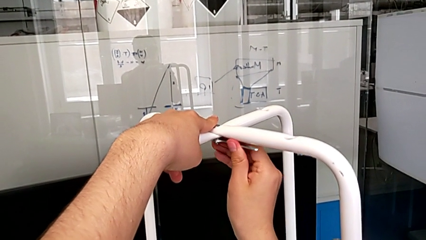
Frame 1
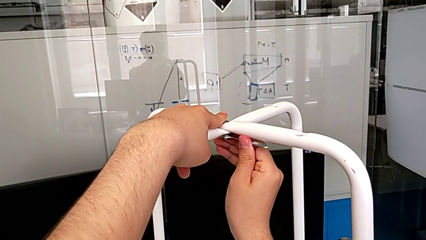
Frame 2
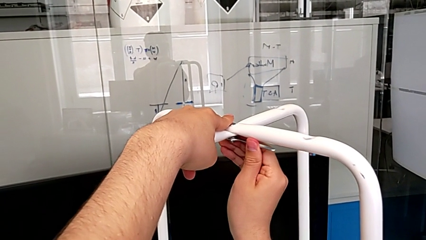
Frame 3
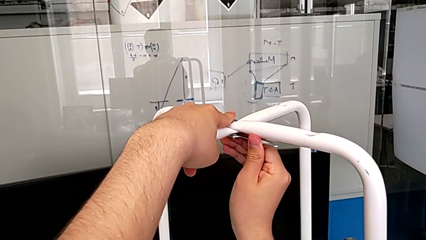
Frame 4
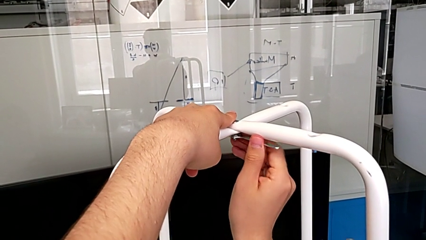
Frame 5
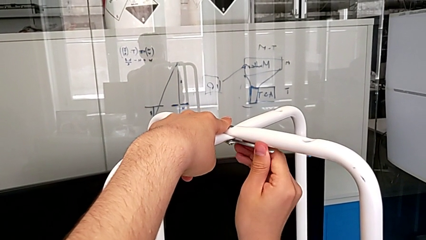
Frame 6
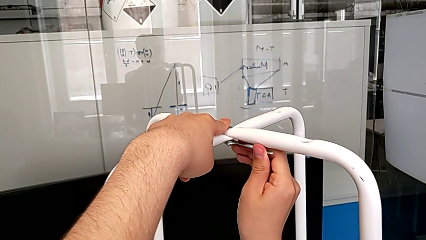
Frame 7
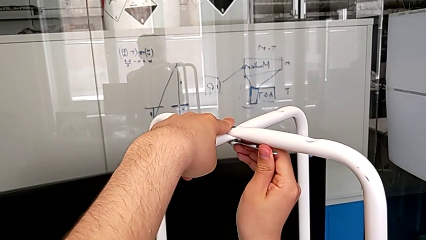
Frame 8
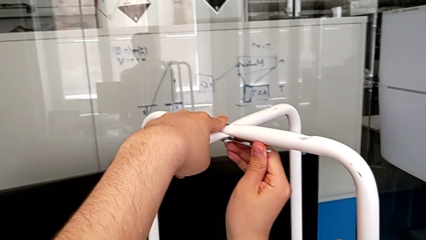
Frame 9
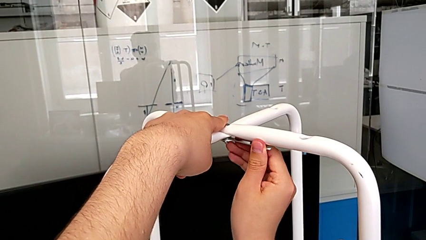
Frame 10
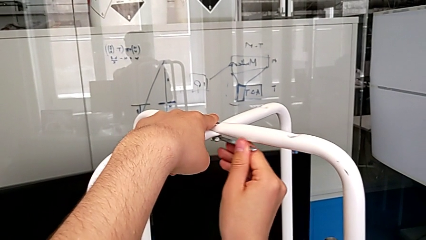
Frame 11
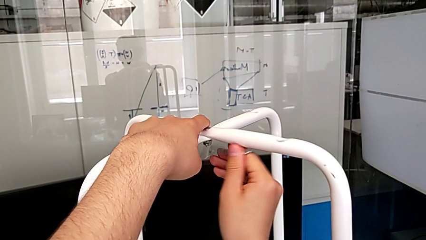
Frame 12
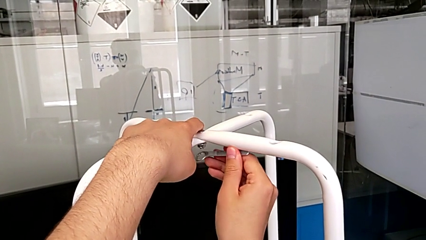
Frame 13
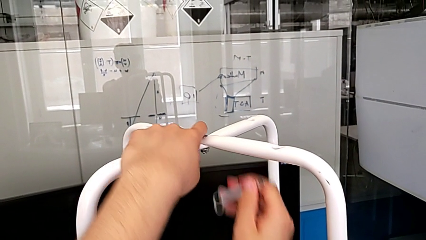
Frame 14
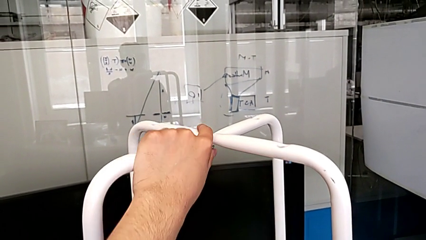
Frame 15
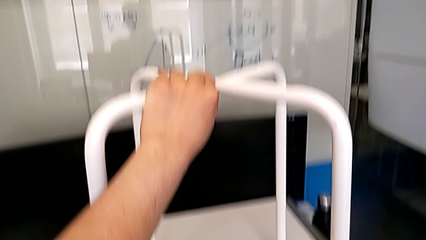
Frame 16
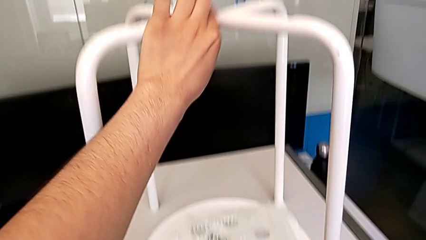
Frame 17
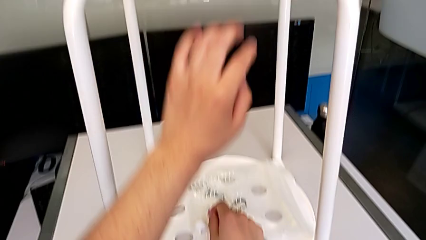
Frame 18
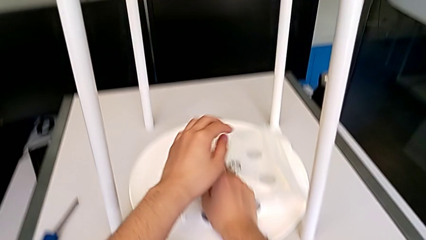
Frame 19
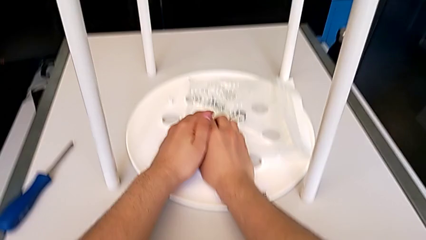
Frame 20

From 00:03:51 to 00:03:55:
The camera wearer is tightening the hex nut with the wrench. They keep screwing the middle hex nut.

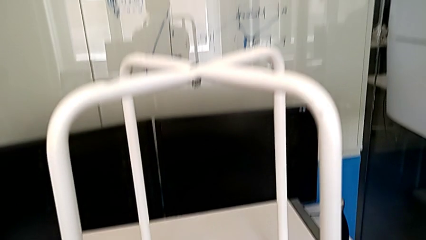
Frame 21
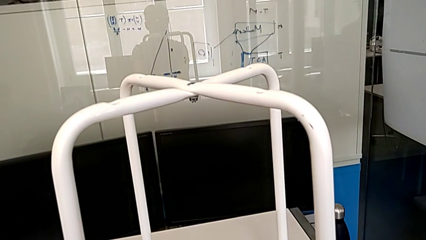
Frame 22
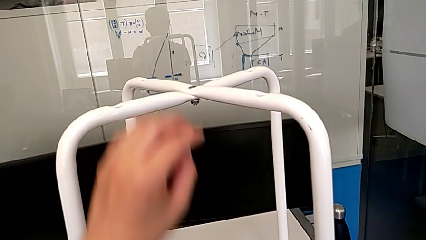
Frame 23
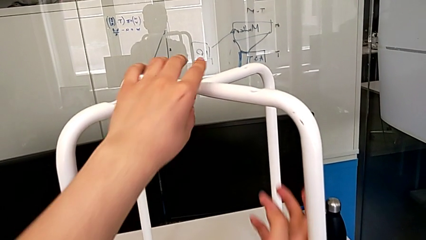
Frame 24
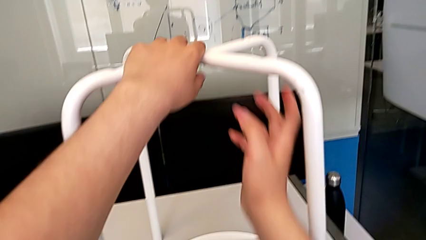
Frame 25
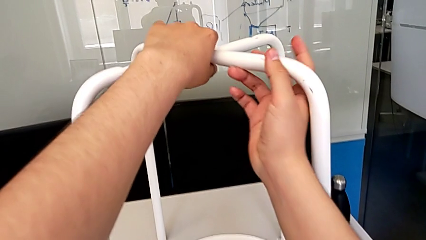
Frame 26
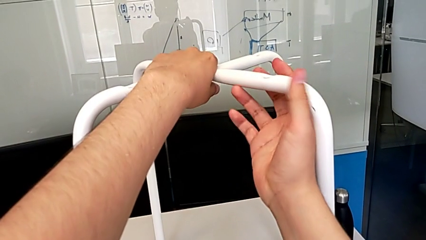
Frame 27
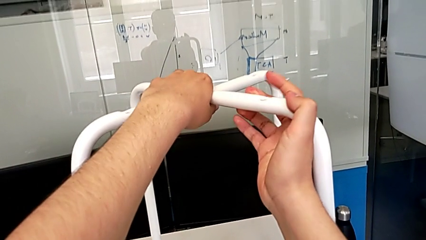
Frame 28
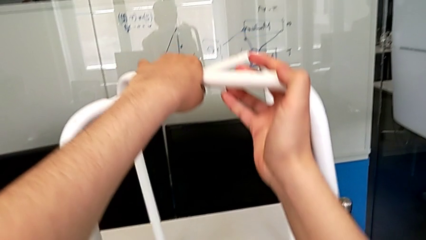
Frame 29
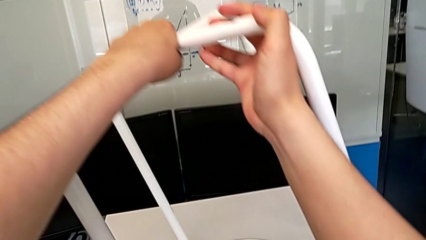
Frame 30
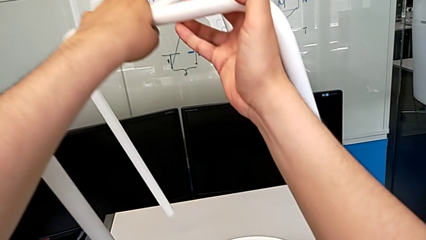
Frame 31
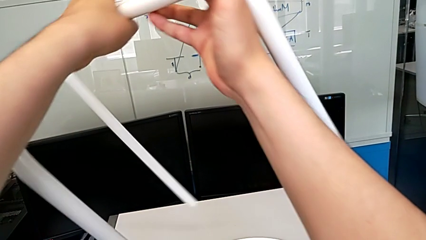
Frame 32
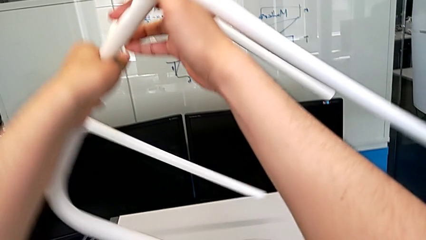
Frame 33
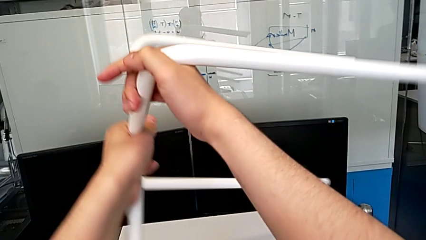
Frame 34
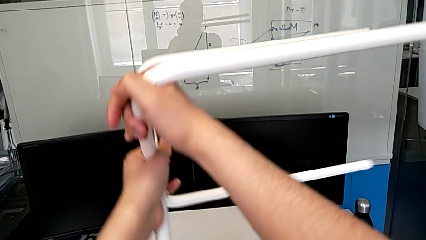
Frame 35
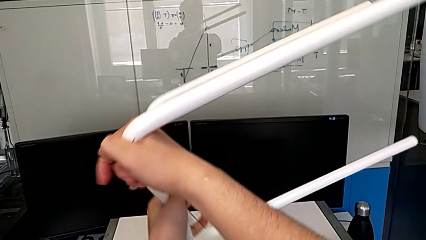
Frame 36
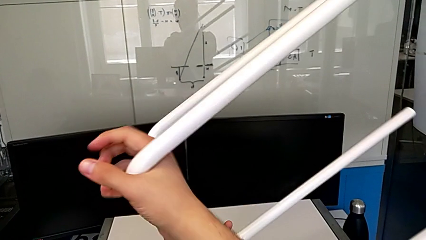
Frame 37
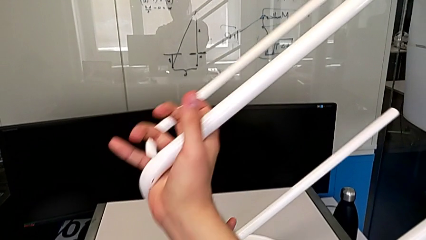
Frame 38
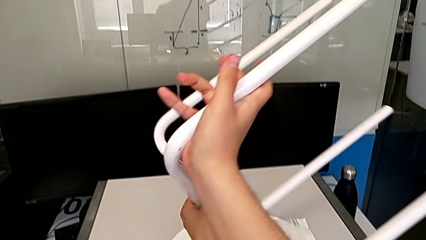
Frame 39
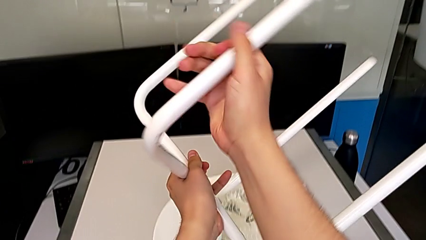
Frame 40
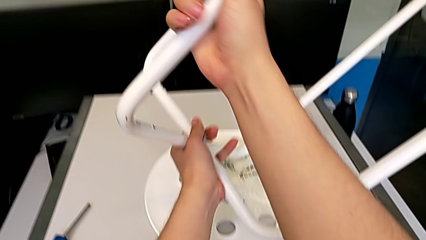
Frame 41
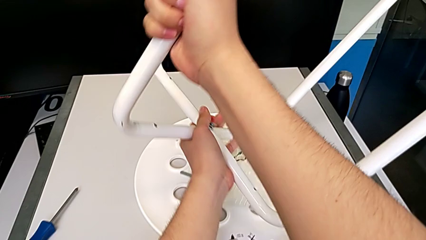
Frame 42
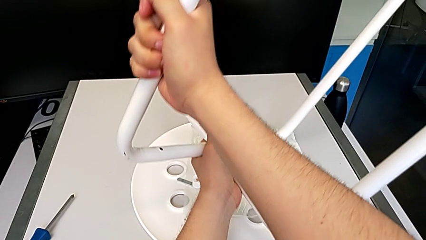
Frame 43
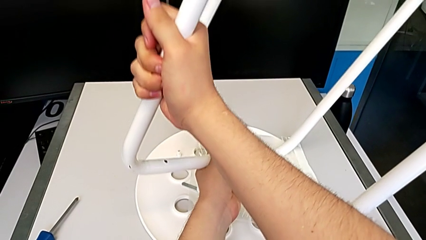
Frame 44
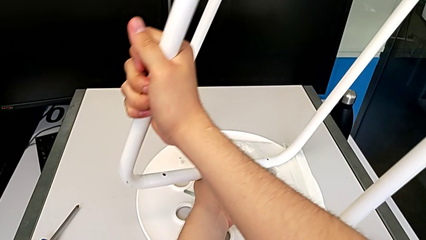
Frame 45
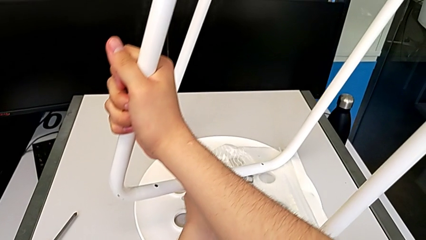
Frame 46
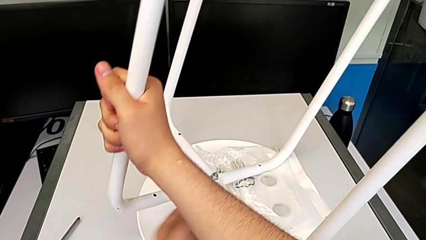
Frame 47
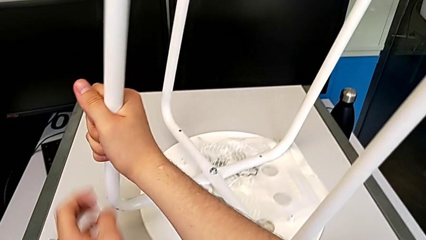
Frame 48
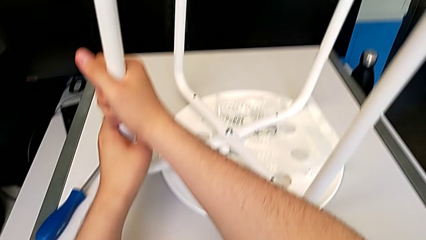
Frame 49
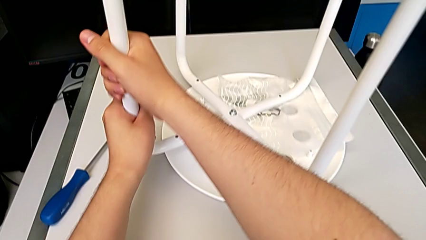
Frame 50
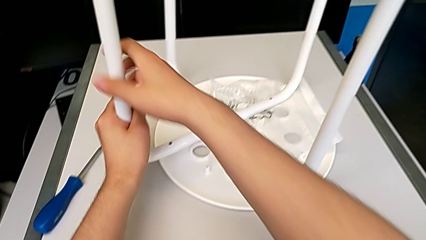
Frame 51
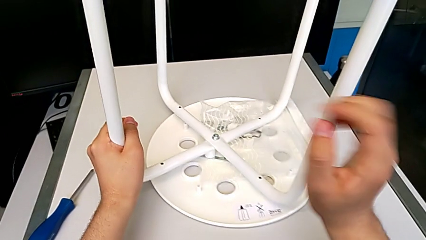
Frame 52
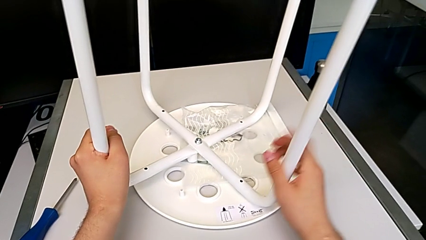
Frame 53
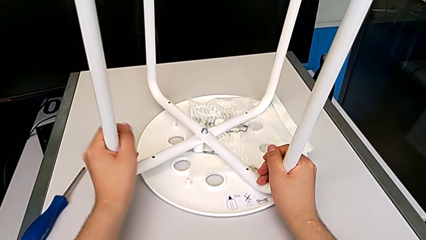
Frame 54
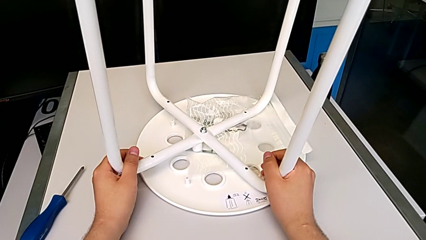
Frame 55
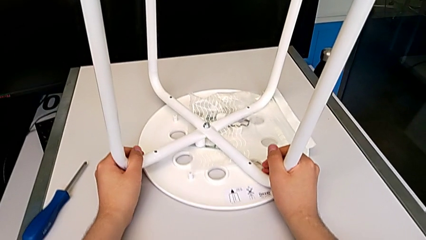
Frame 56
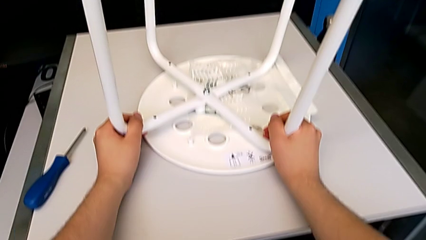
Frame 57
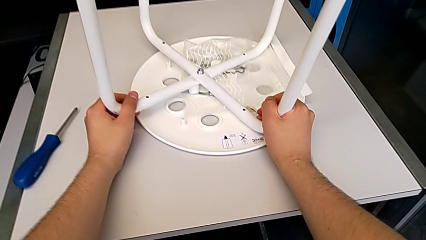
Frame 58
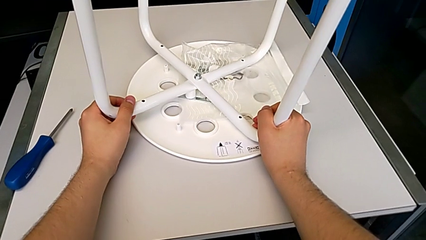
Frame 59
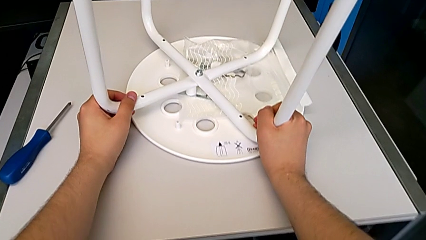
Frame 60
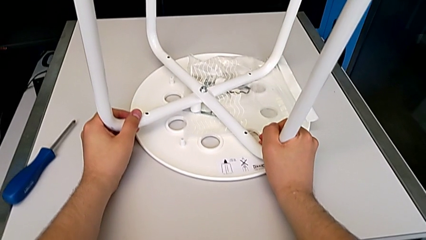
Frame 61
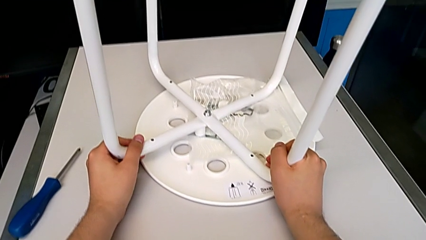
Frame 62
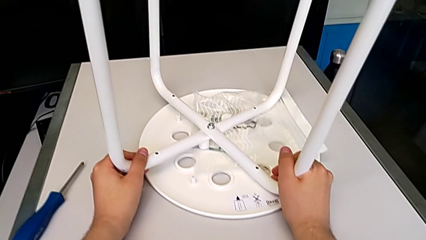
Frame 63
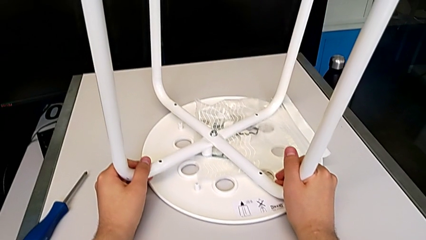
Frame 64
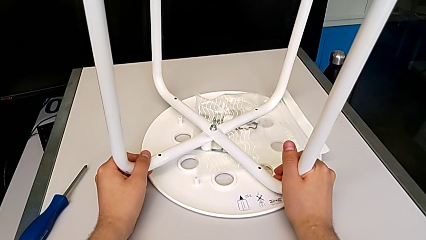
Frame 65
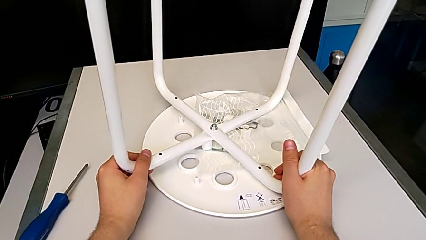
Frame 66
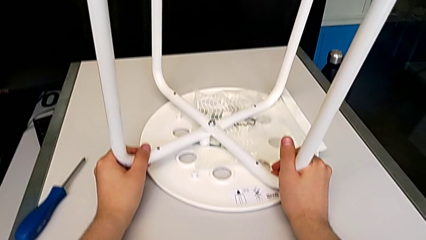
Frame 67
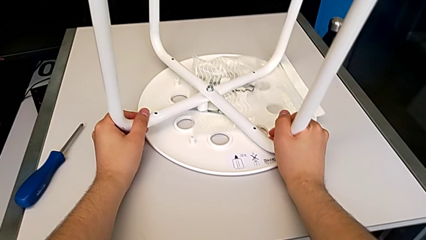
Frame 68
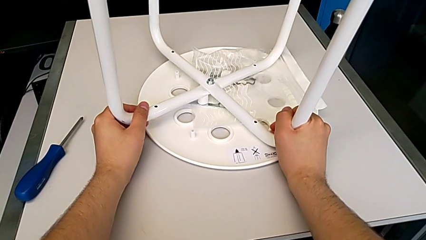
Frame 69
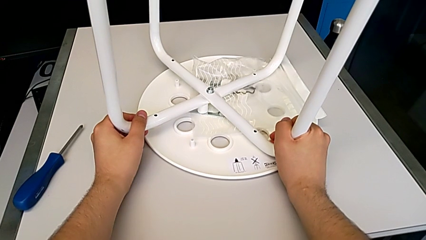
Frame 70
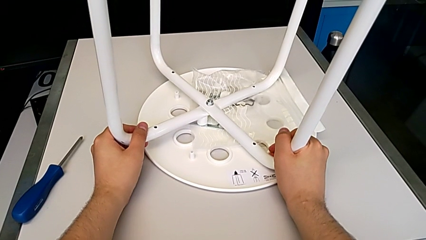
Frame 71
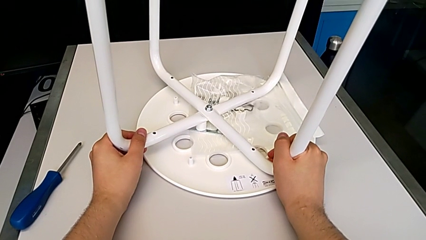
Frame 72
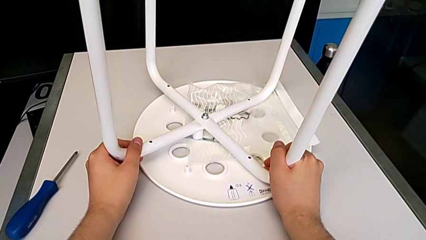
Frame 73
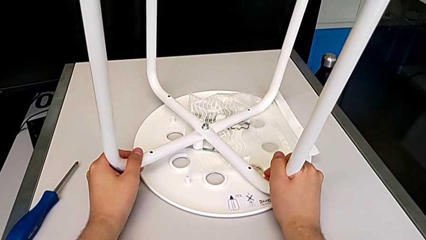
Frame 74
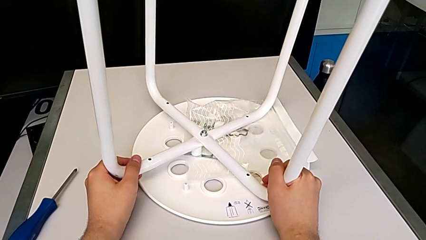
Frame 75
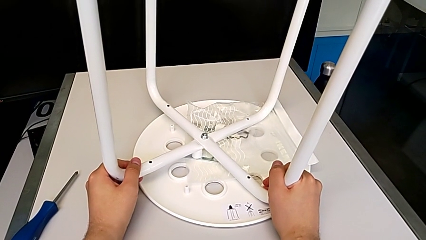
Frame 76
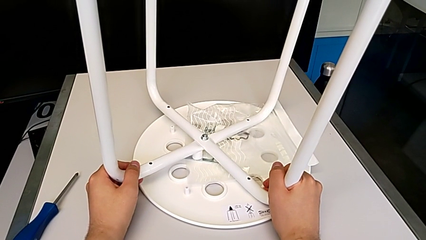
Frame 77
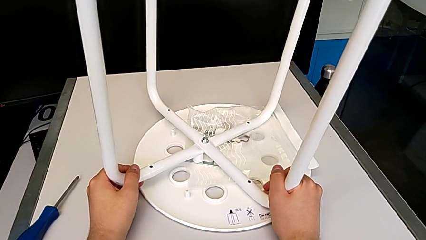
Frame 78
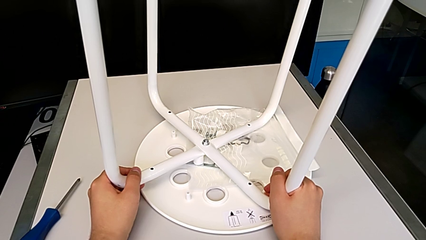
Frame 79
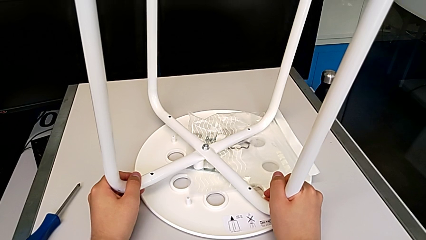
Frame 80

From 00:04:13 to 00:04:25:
The camera wearer flips one leg of the chair. They flip the white leg.
